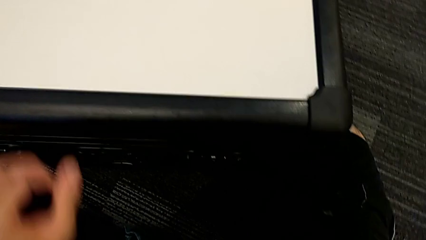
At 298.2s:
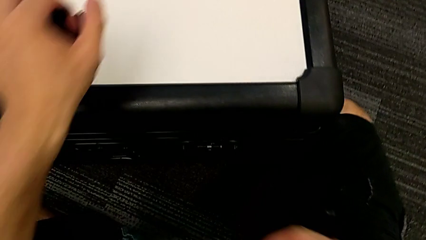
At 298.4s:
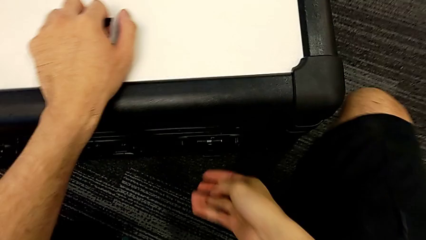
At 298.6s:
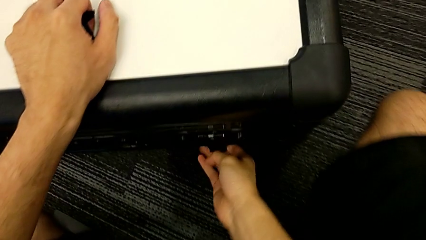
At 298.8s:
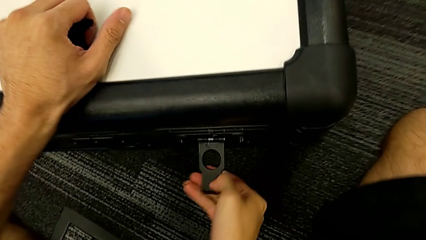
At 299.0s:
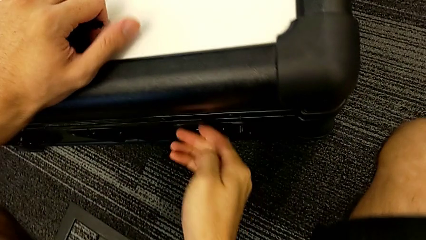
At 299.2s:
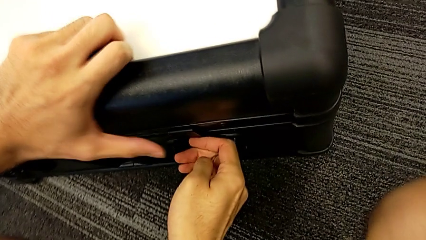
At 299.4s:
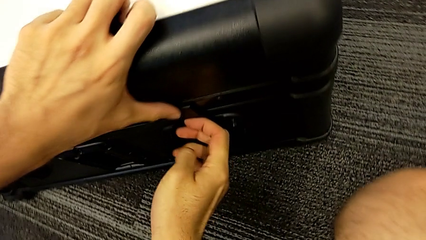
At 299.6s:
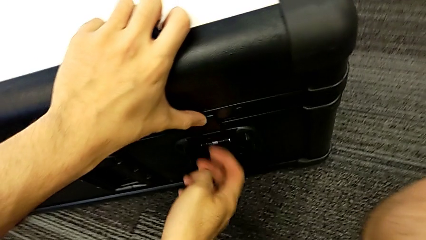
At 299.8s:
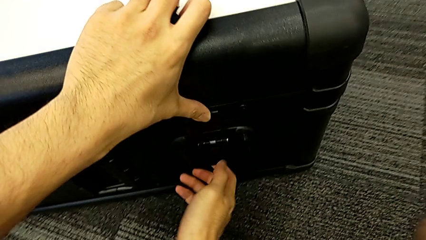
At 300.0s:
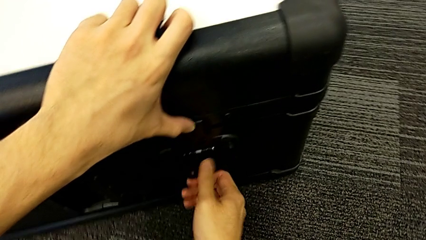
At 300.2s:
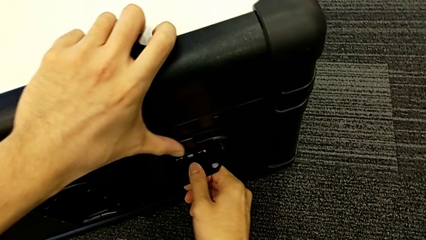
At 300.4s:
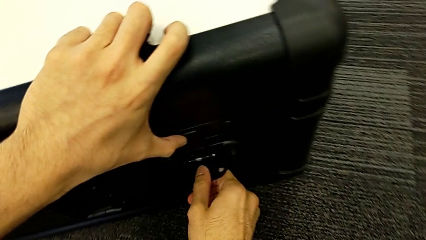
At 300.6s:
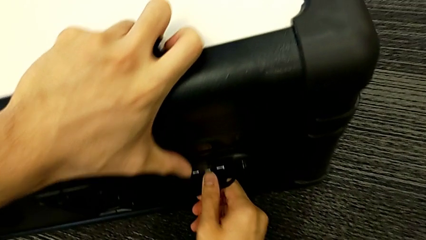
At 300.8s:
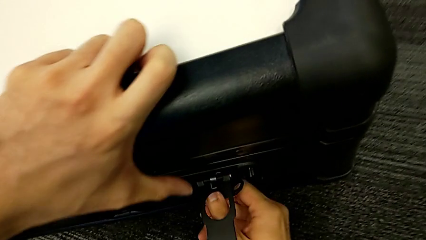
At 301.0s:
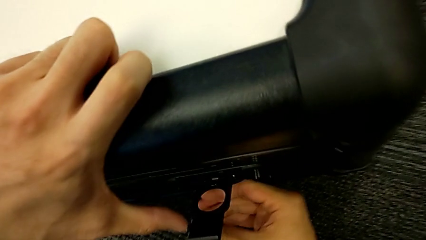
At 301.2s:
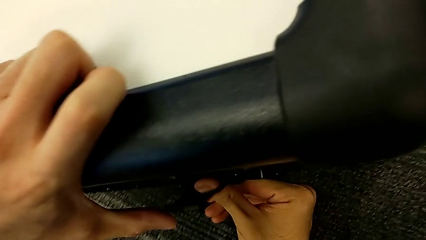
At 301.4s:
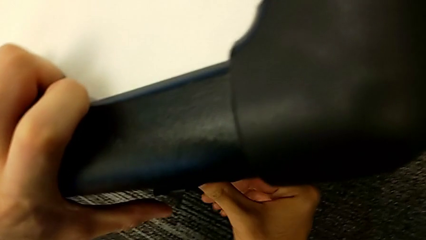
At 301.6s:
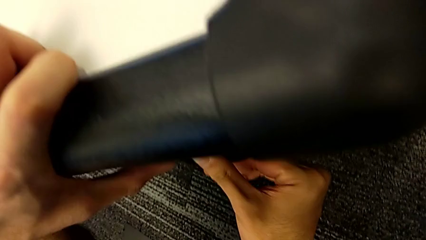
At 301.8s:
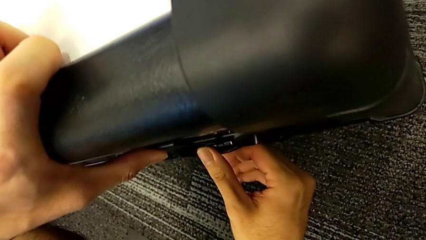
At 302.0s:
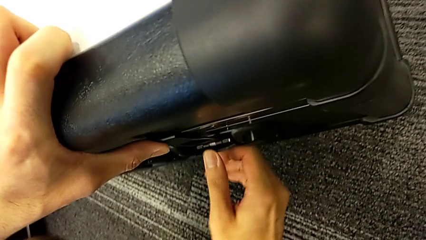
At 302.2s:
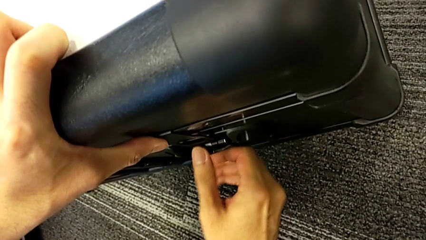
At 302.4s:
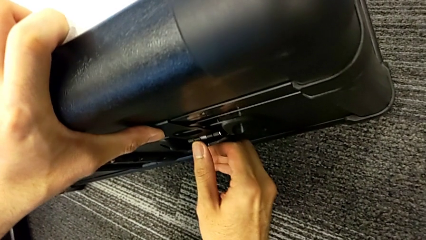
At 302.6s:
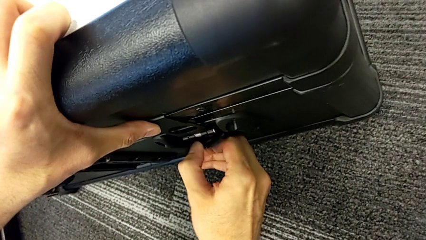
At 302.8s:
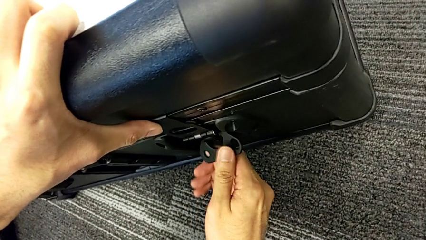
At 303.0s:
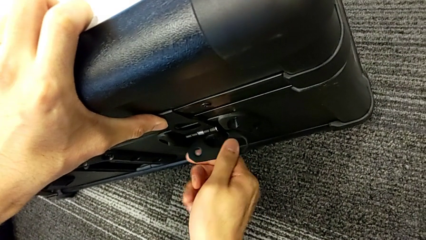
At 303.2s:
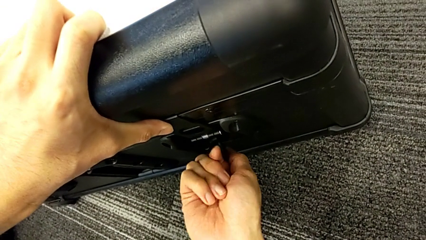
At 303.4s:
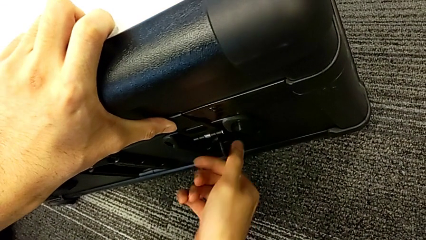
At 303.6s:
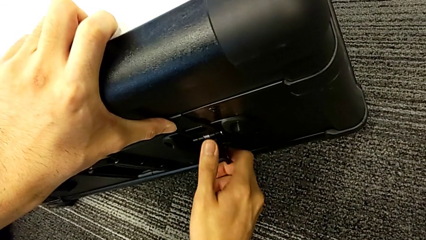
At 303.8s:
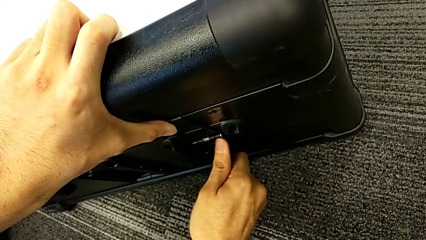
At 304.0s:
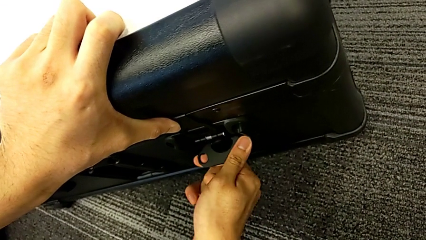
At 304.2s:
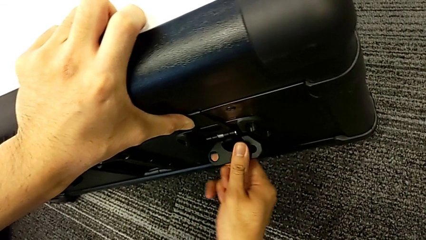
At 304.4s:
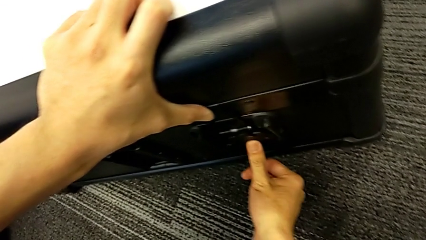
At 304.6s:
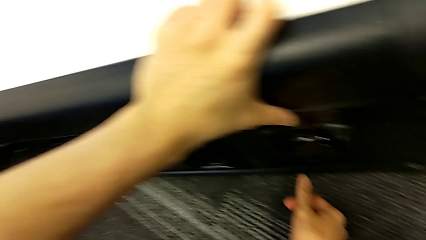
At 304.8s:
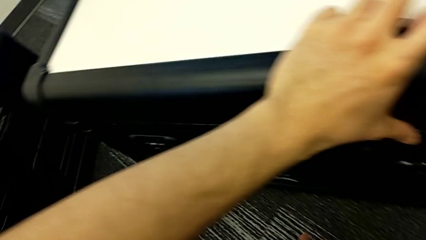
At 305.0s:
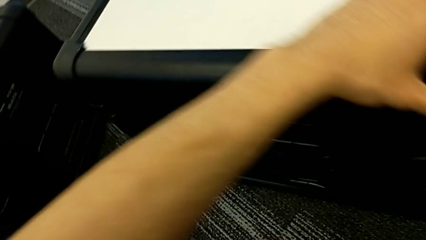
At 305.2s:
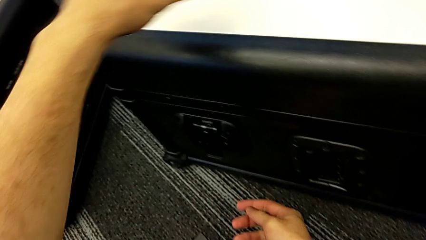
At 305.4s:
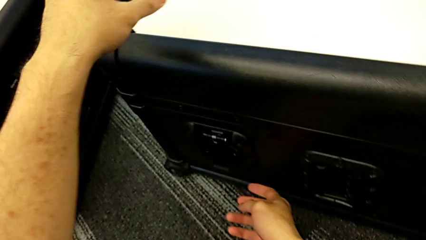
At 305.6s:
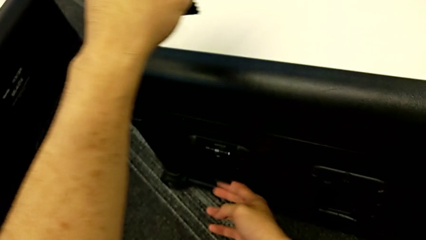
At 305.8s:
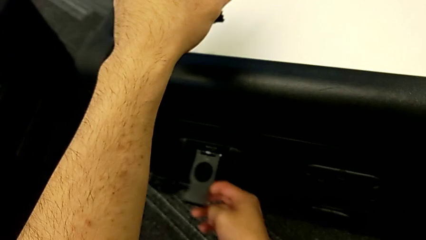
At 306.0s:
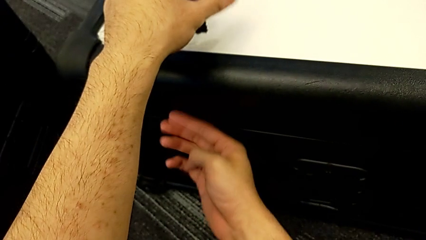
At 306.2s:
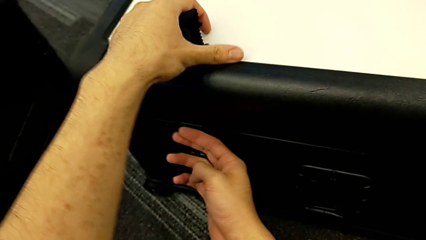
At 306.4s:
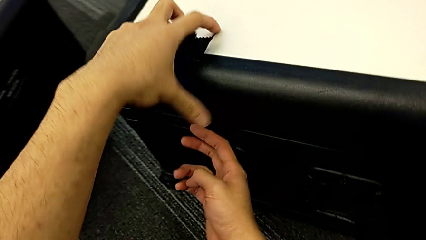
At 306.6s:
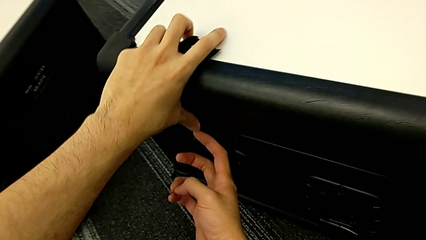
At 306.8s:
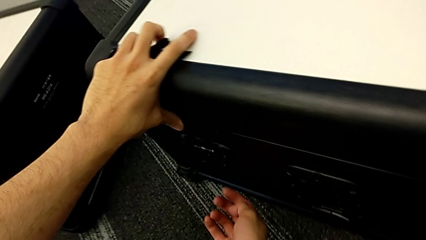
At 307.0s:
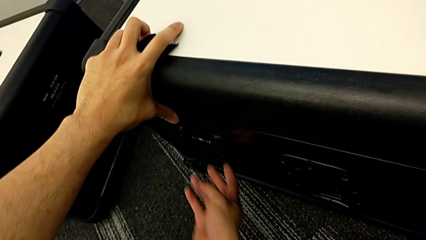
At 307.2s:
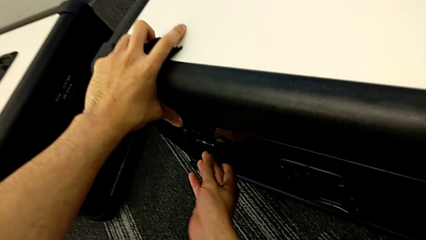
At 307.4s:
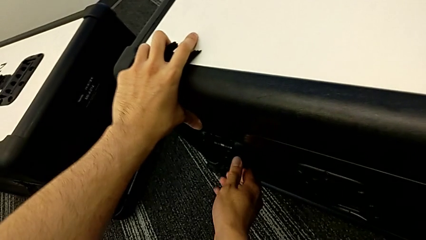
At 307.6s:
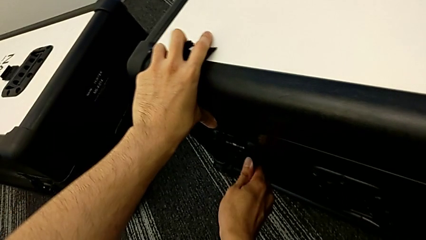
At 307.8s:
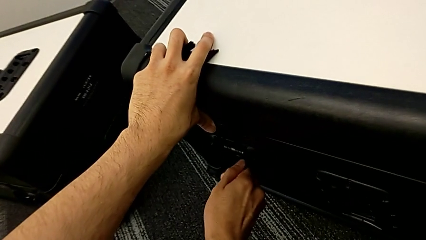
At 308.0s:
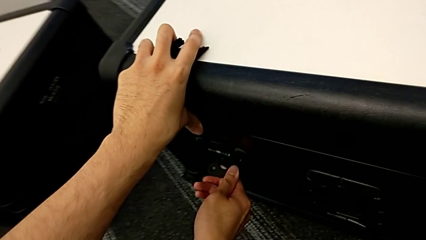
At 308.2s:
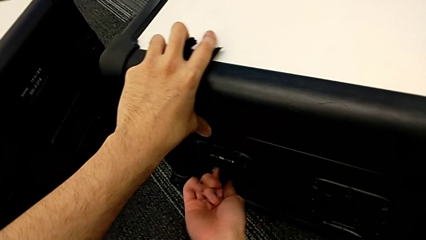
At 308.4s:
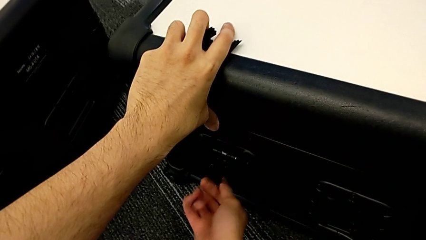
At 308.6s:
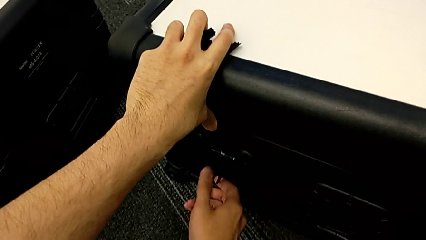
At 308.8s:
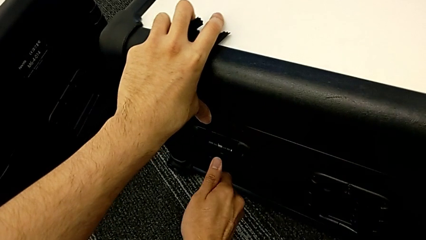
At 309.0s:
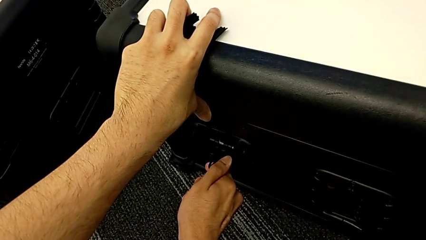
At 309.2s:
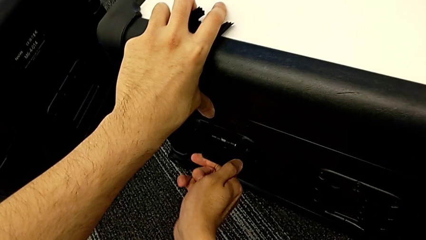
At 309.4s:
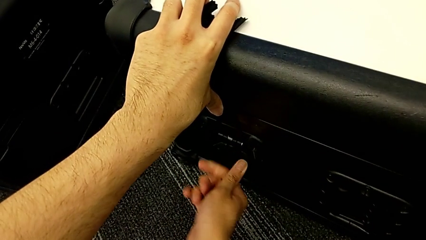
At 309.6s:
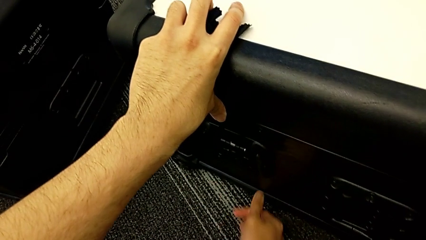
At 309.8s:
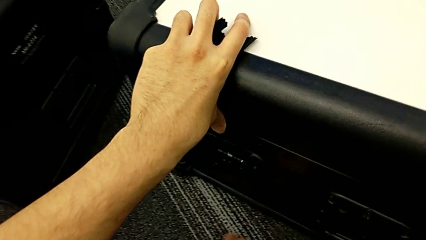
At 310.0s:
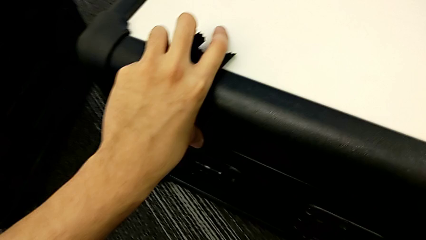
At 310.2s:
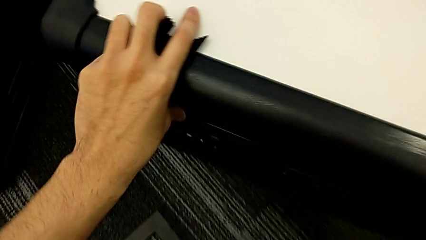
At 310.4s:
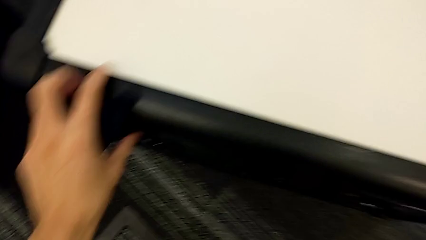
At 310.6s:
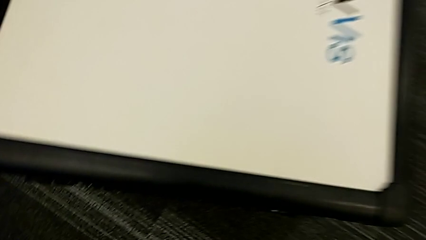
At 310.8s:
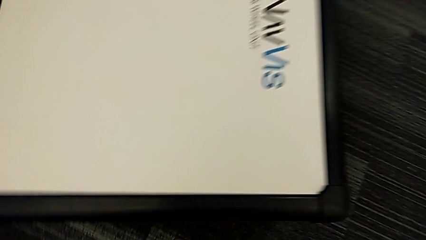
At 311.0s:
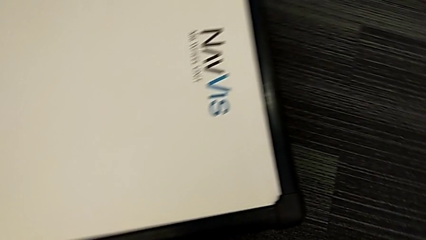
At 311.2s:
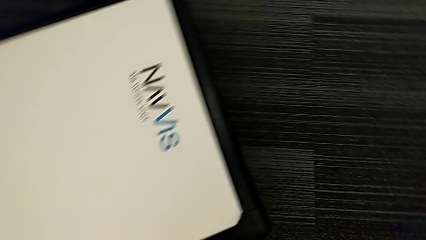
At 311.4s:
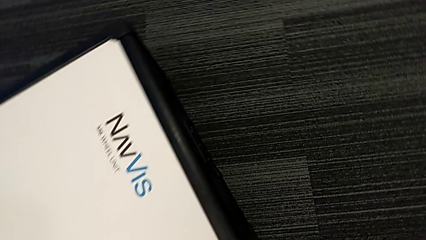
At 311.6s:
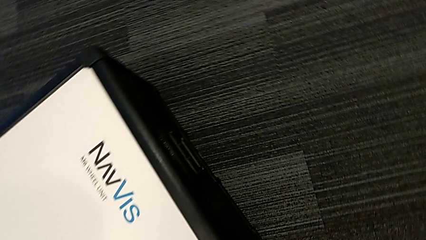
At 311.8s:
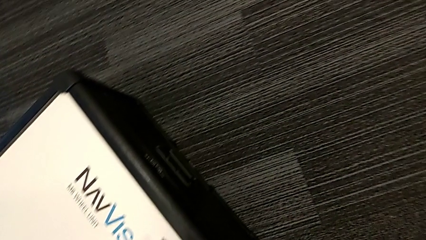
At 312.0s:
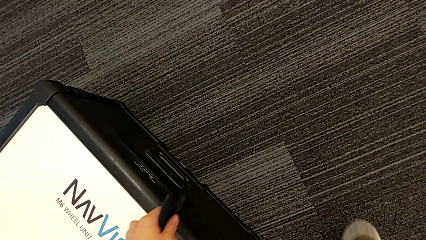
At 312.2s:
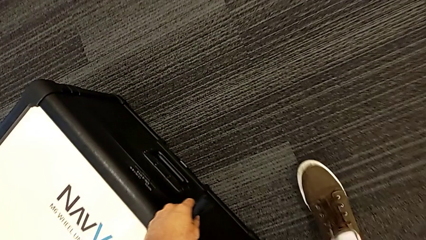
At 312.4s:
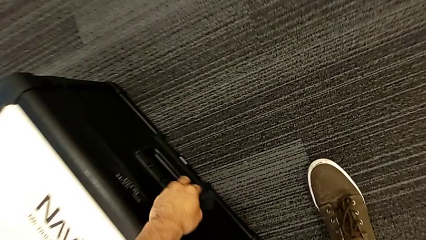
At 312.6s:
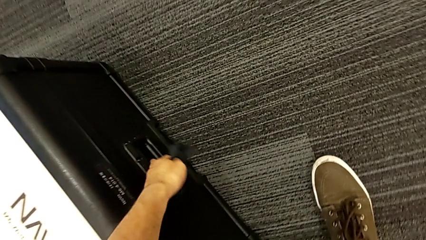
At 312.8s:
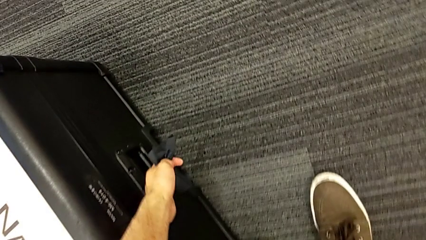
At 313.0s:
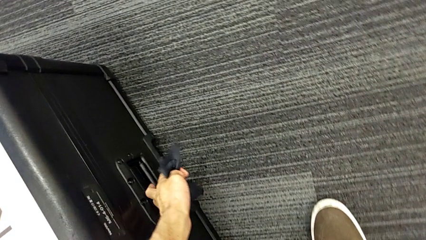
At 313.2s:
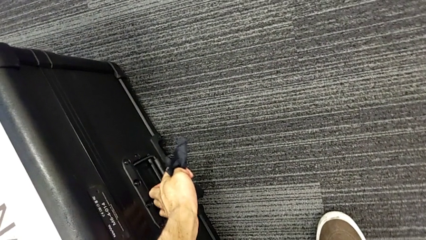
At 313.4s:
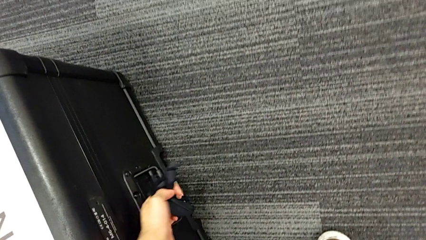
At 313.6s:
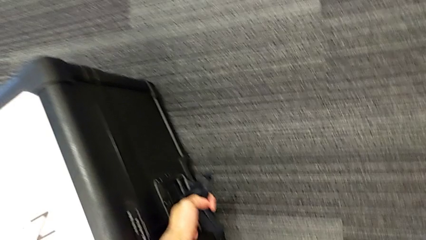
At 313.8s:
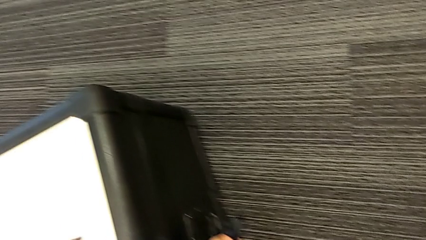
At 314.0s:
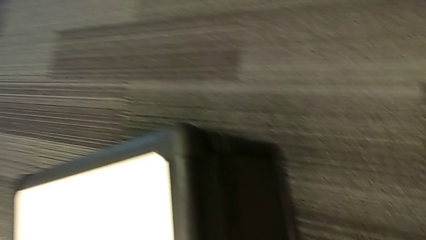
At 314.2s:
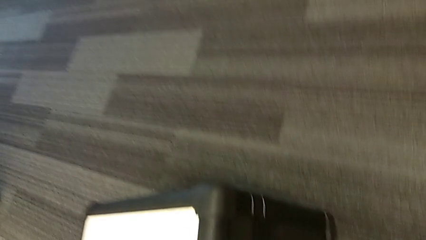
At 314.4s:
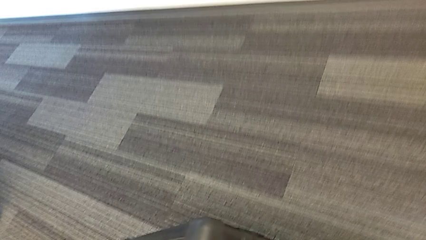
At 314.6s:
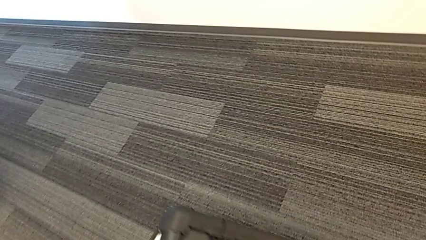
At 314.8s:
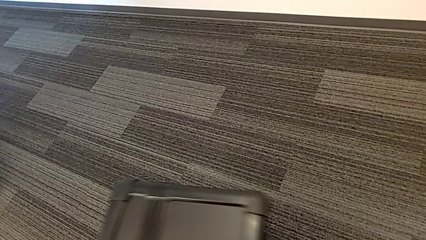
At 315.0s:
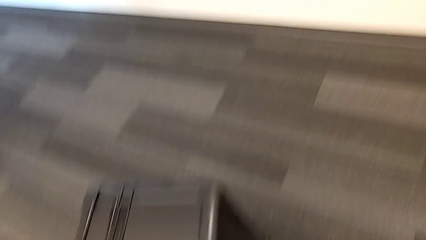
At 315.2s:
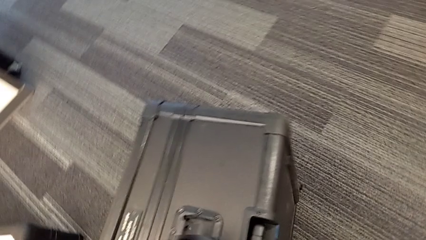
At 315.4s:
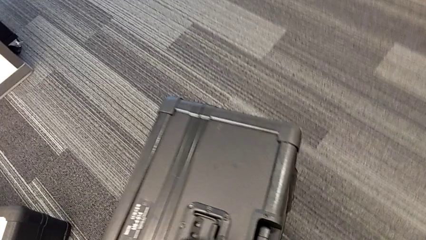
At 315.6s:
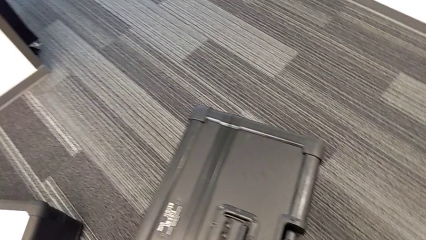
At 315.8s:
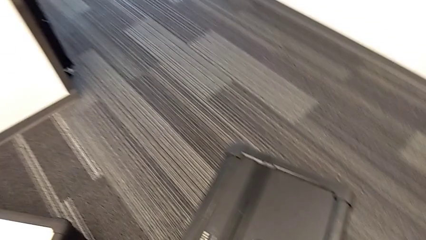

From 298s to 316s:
The camera wearer is placing the wheel unit and the wheels in the wheel box. They lock the first box lock, lock the second box lock, grab the wheel box and flip it.
